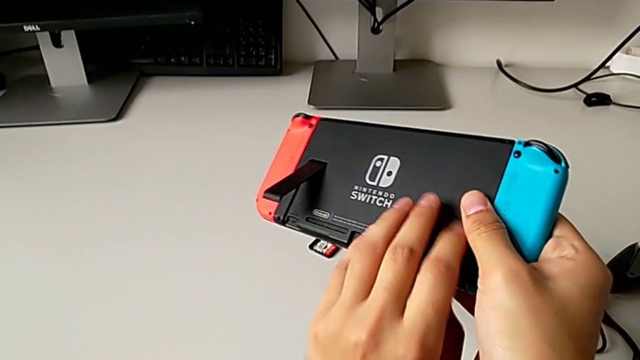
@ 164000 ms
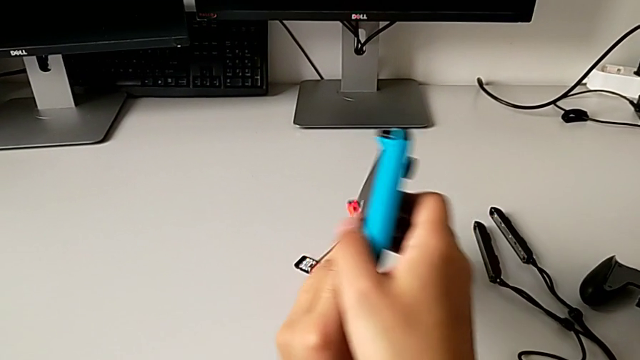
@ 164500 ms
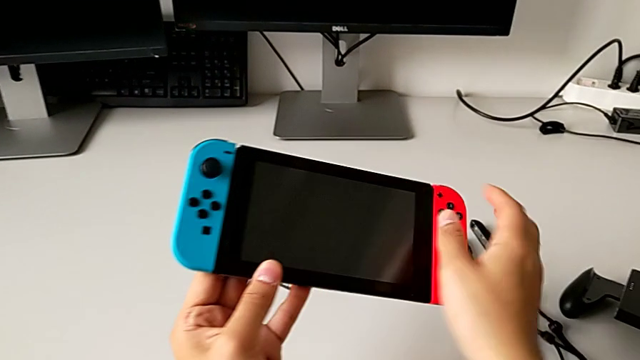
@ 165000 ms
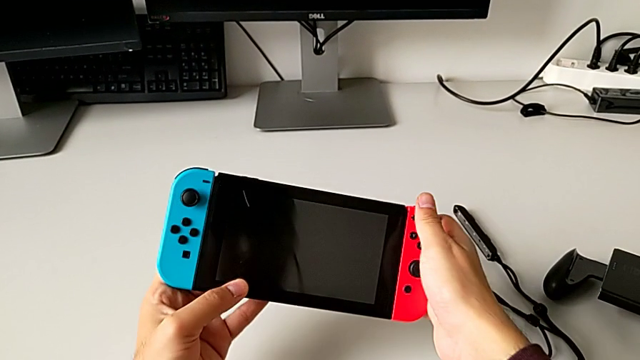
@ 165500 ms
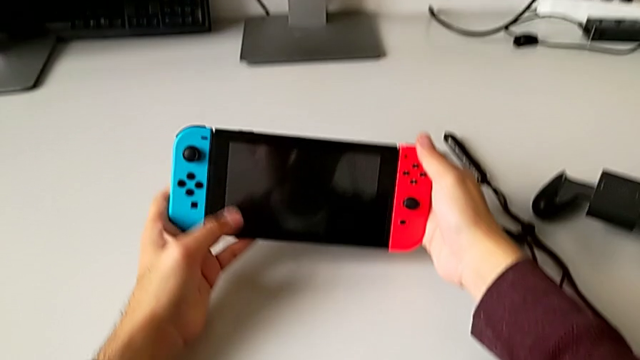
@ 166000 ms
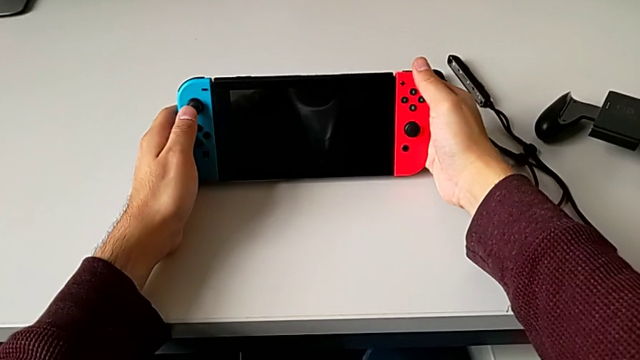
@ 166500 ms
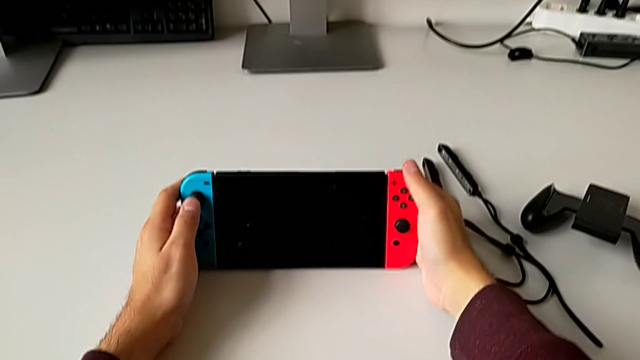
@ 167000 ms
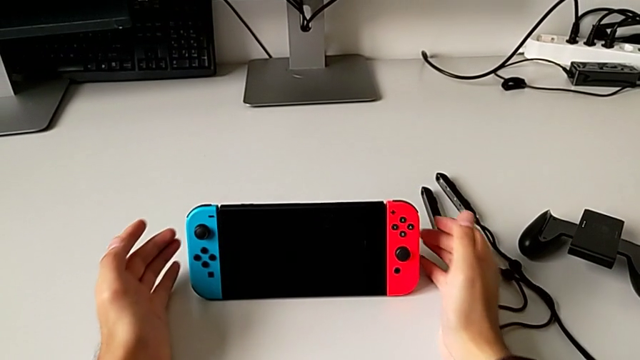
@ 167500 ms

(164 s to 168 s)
The camera wearer is standing the Nintendo Switch with the black kickstand. They keep placing the rectangular Nintendo Switch.

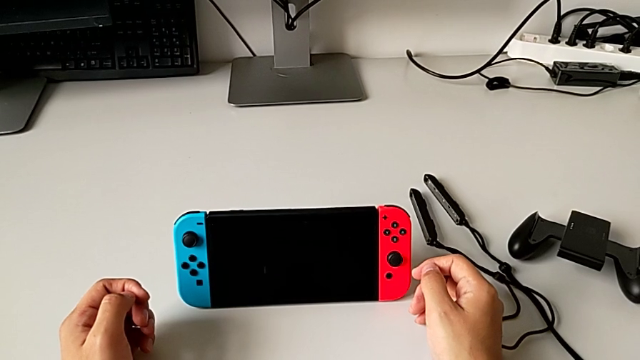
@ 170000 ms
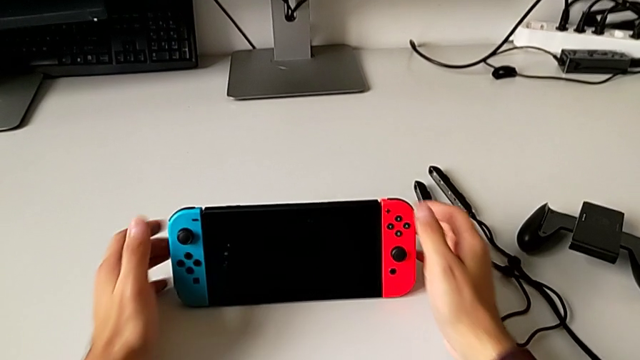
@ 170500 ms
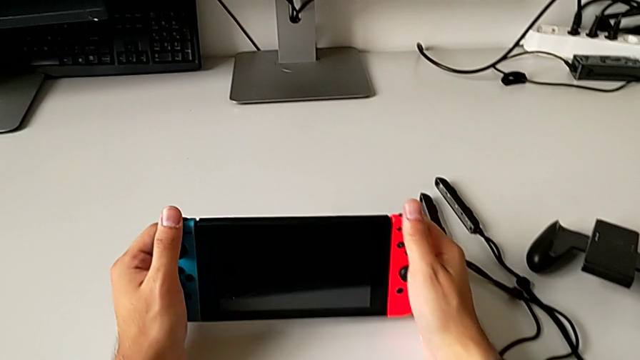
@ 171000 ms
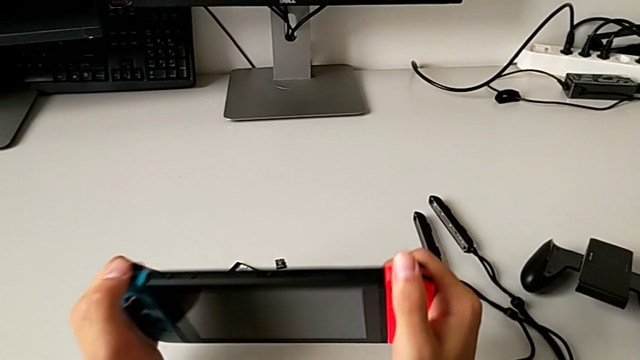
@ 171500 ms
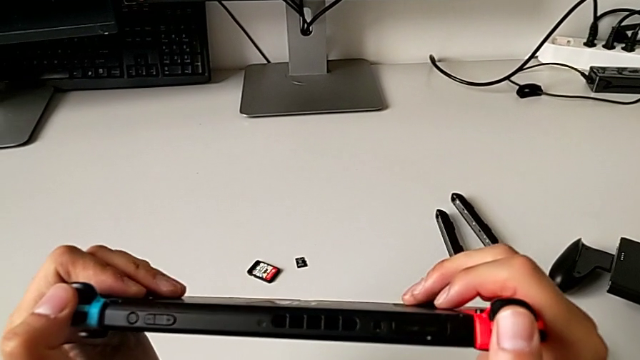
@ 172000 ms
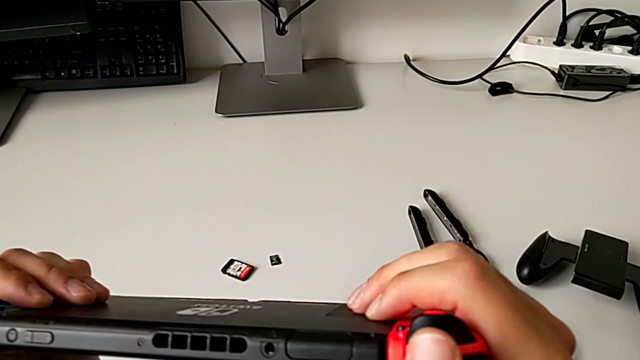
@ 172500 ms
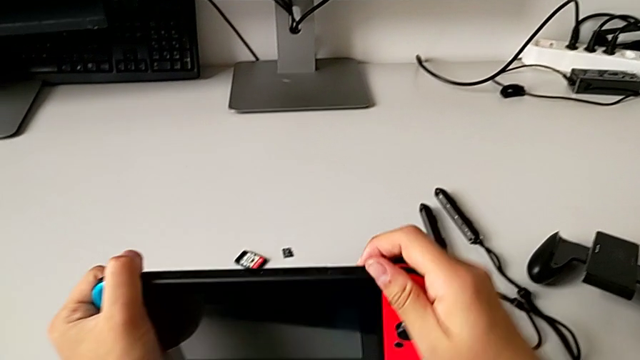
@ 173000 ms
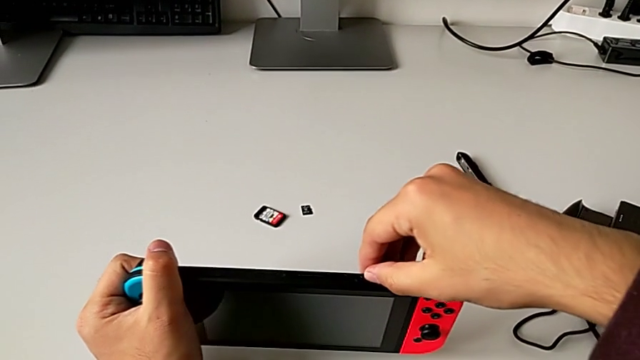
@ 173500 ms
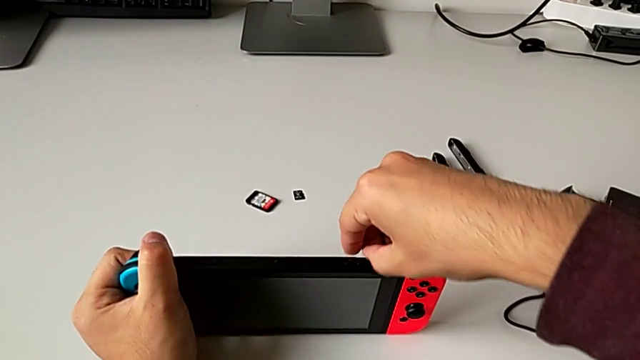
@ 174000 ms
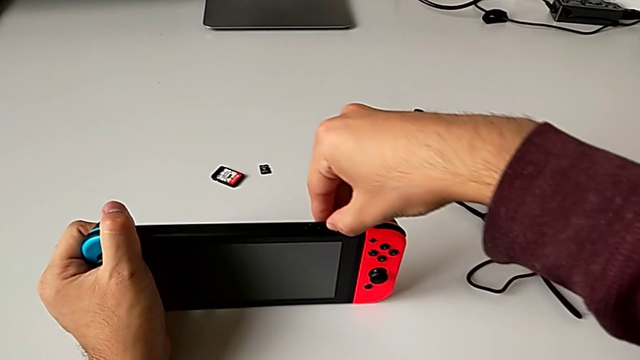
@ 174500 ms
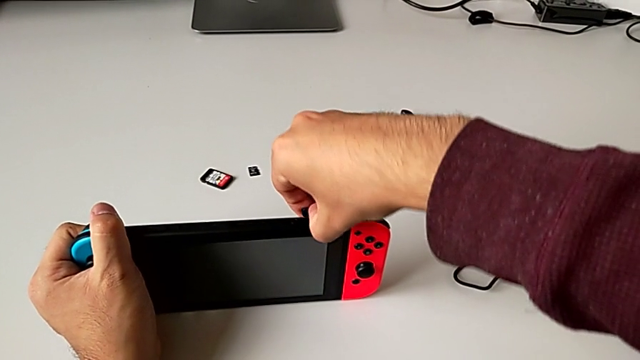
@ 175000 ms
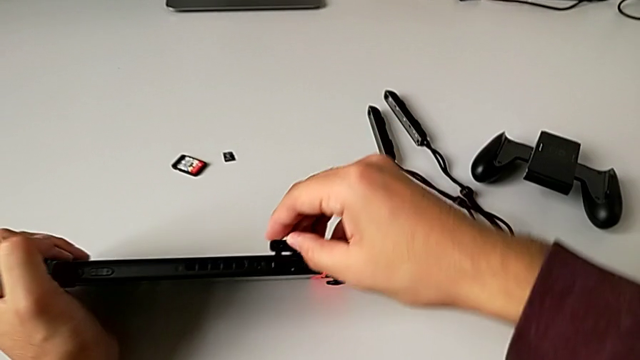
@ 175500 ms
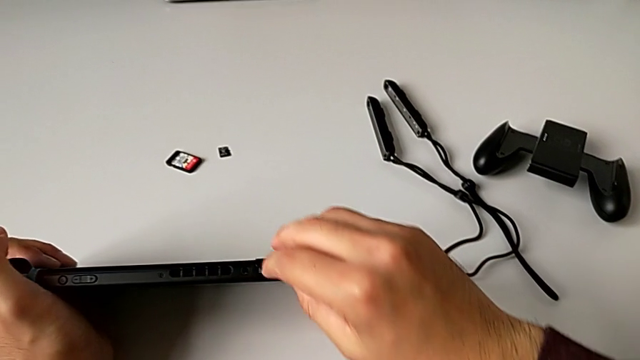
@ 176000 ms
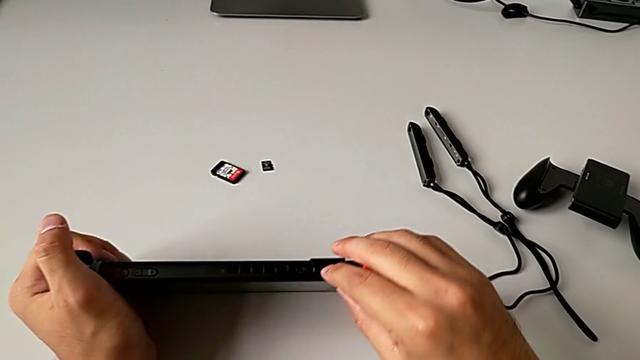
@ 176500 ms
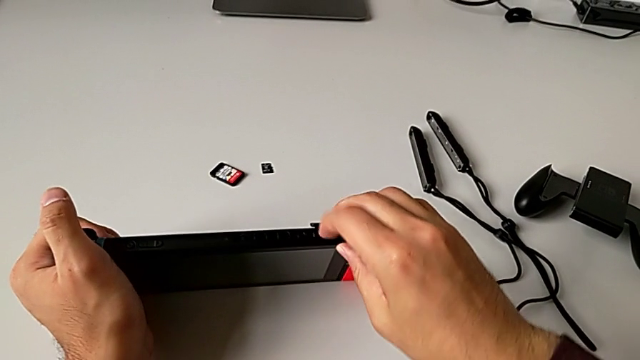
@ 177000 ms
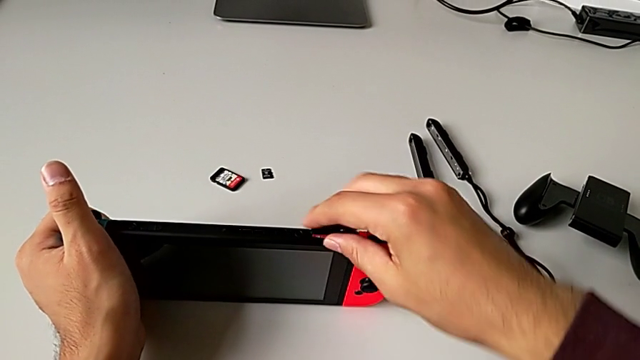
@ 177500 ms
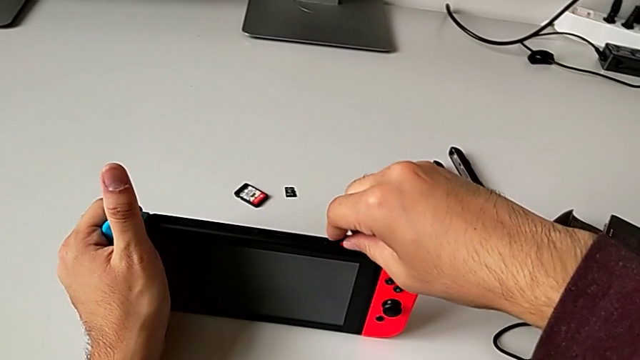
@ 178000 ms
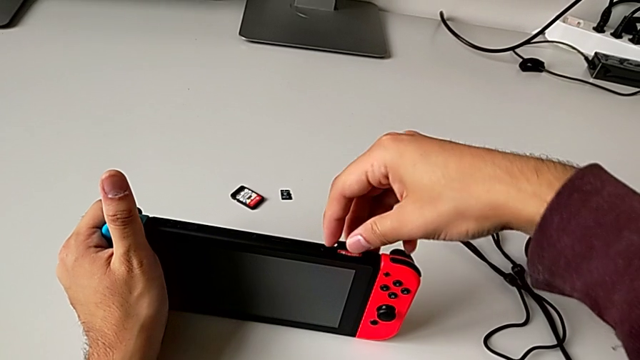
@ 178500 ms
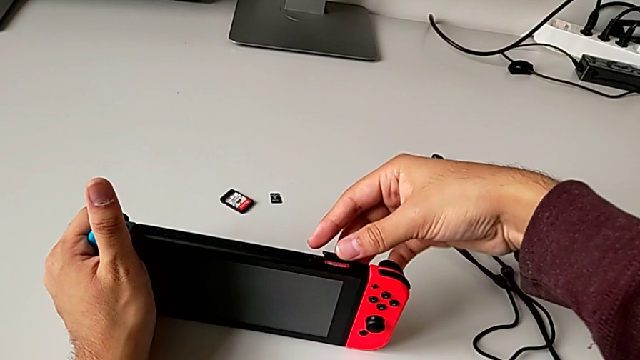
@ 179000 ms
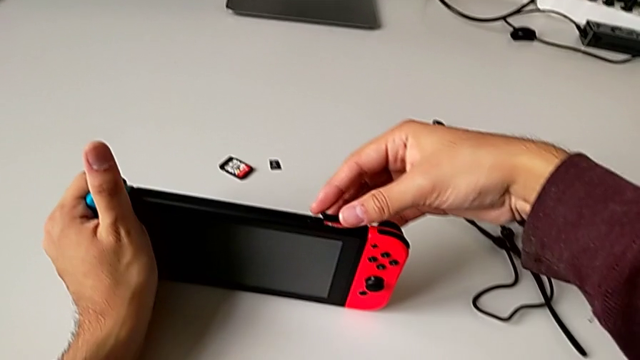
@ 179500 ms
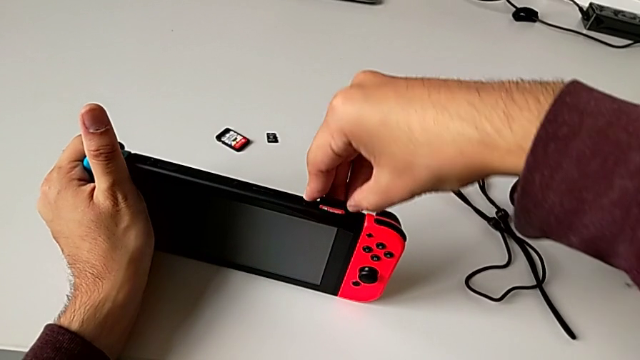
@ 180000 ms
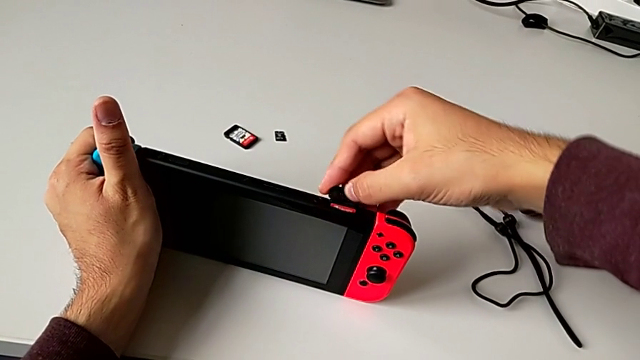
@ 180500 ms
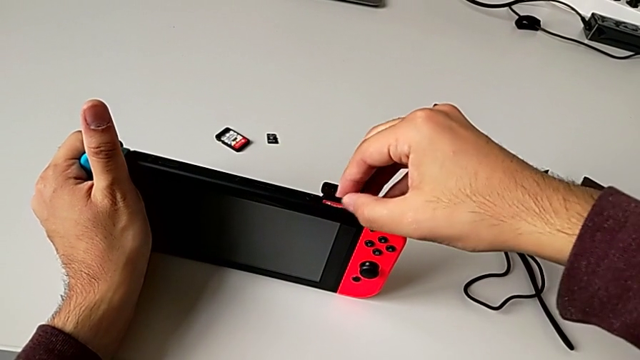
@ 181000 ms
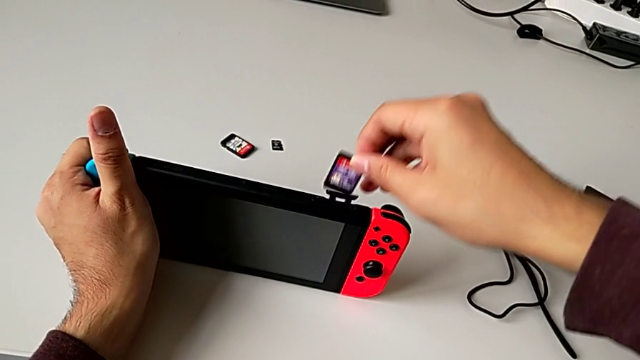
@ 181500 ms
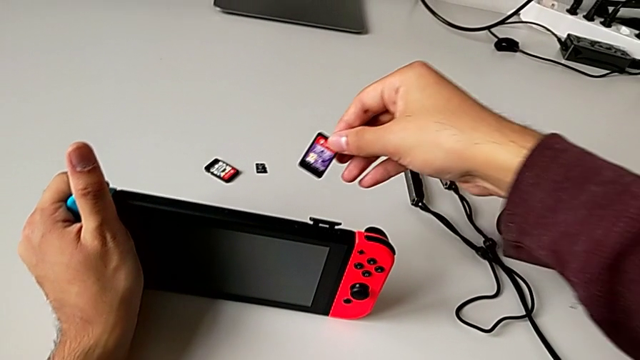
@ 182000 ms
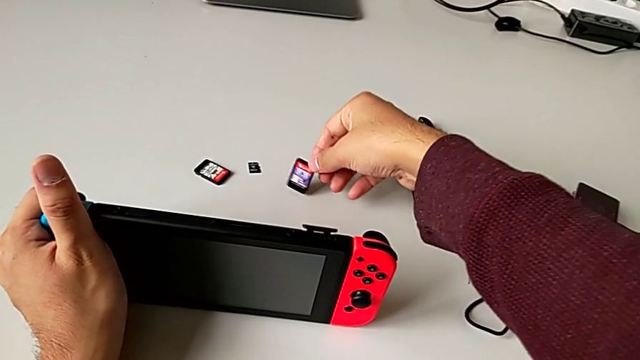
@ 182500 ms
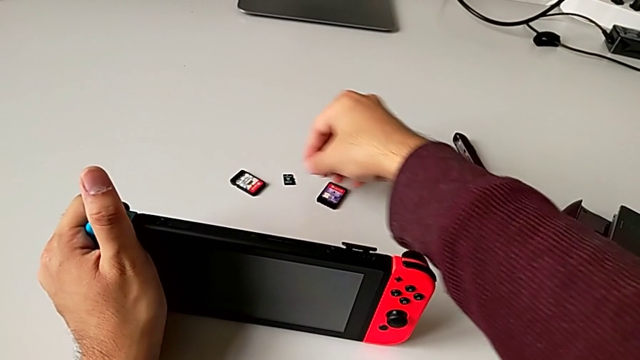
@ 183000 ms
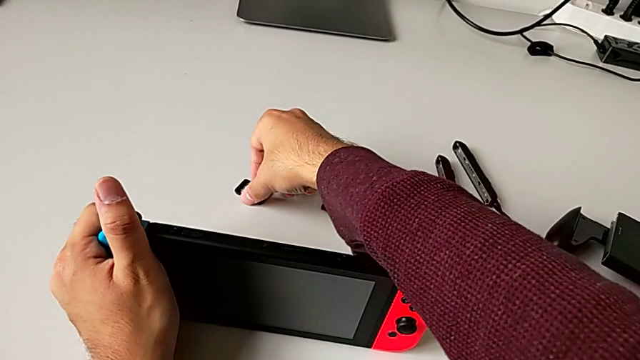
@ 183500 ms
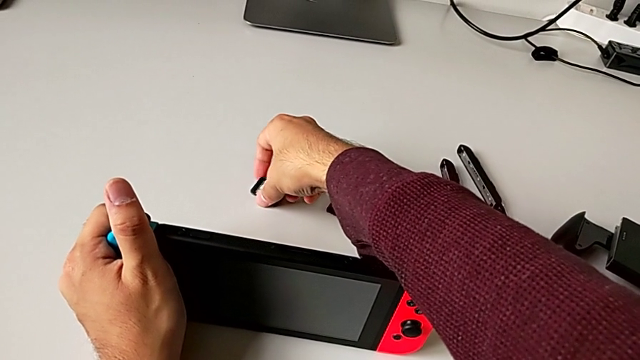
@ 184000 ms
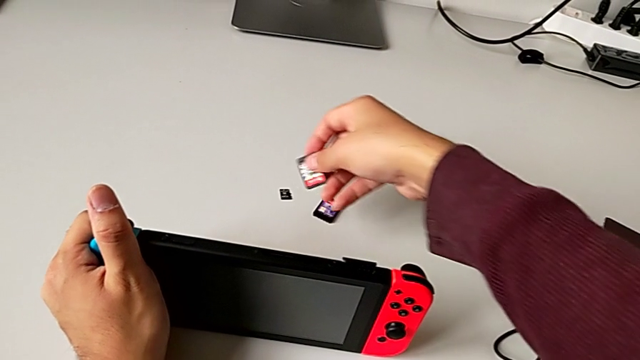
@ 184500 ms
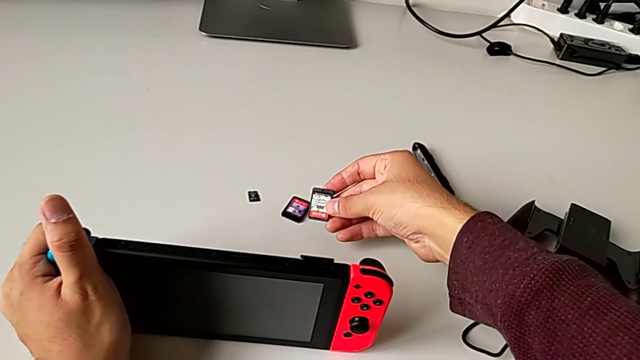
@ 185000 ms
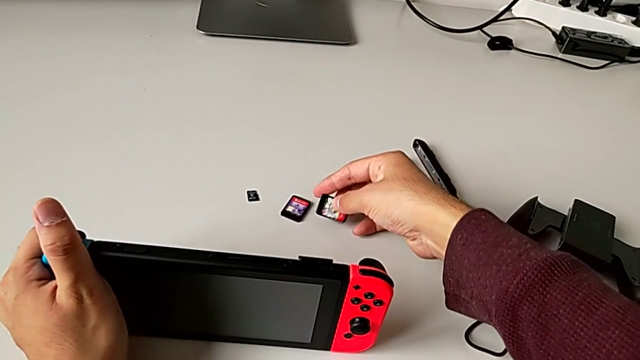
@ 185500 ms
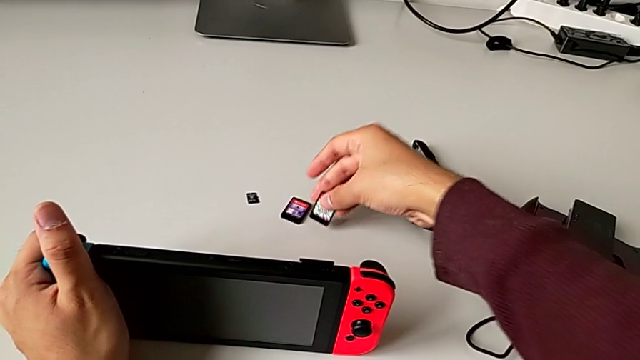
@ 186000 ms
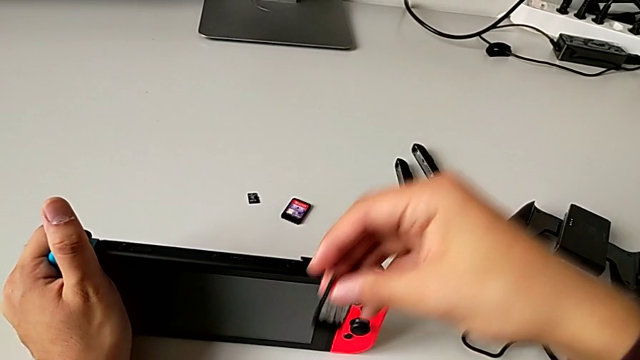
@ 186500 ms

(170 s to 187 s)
The camera wearer is changing the little Game Card. They grab the rectangular Nintendo Switch, push the little game card, pull it, place it and grab the new game card.
